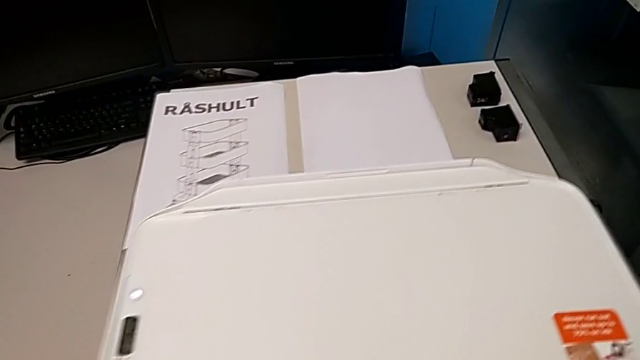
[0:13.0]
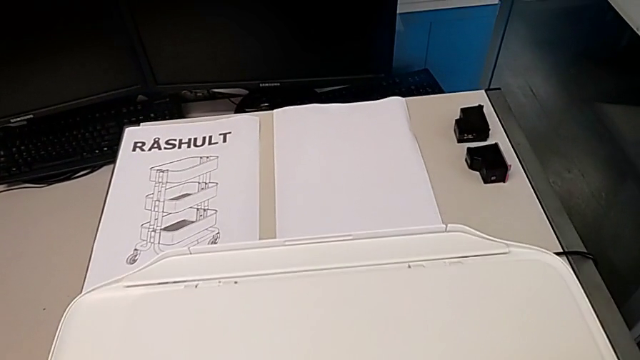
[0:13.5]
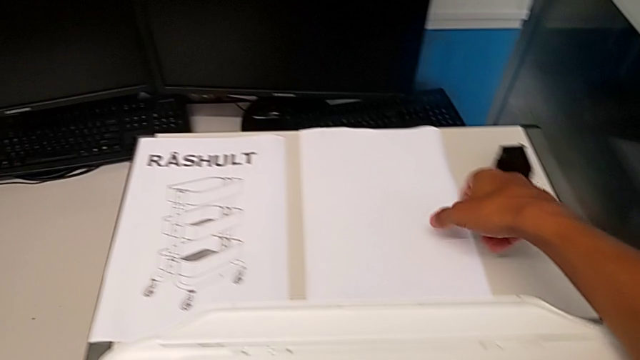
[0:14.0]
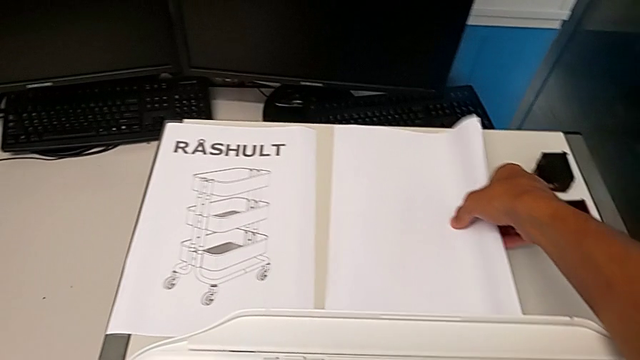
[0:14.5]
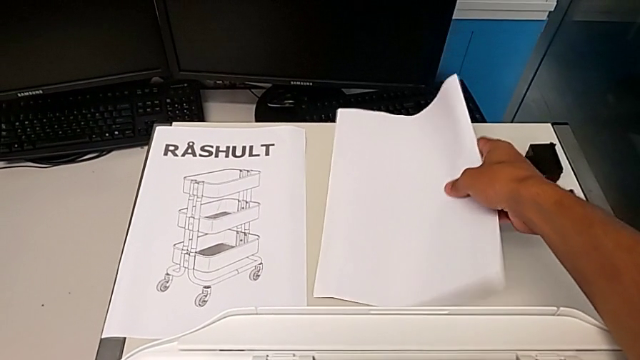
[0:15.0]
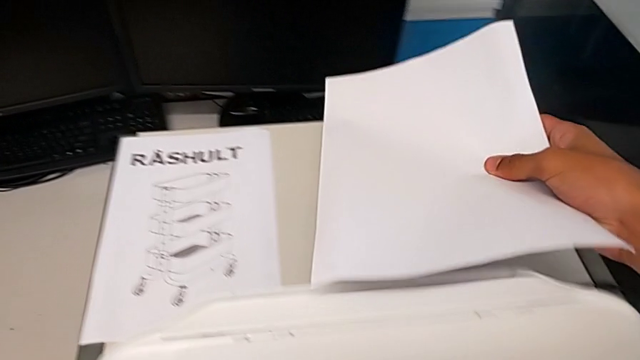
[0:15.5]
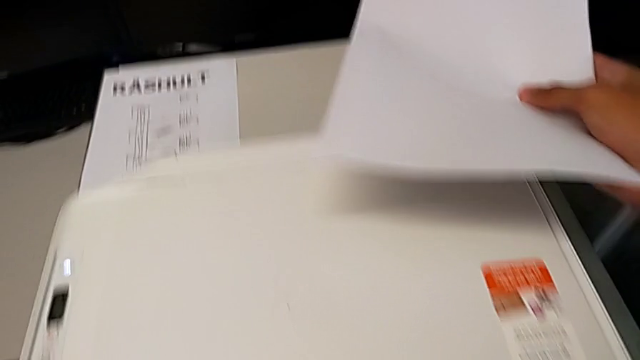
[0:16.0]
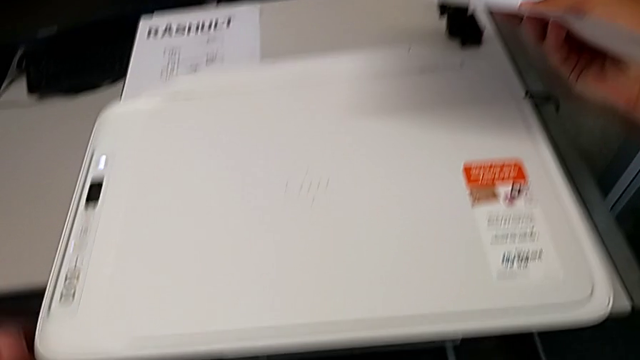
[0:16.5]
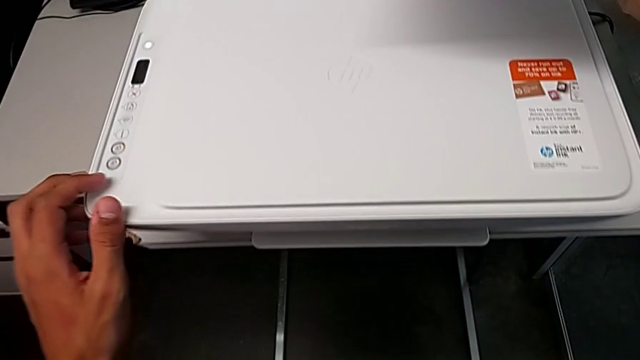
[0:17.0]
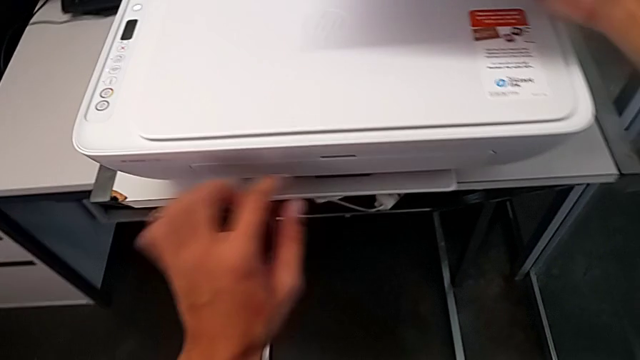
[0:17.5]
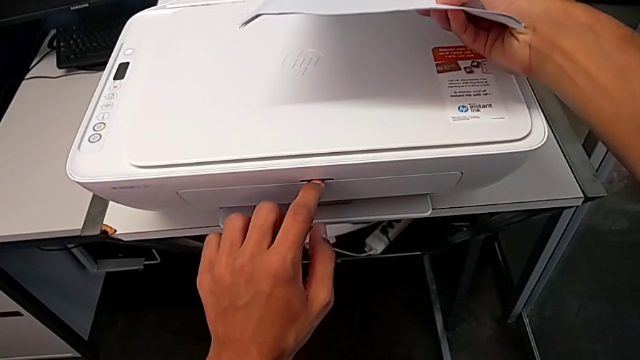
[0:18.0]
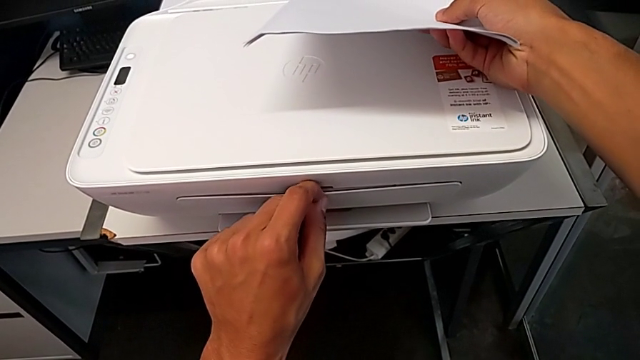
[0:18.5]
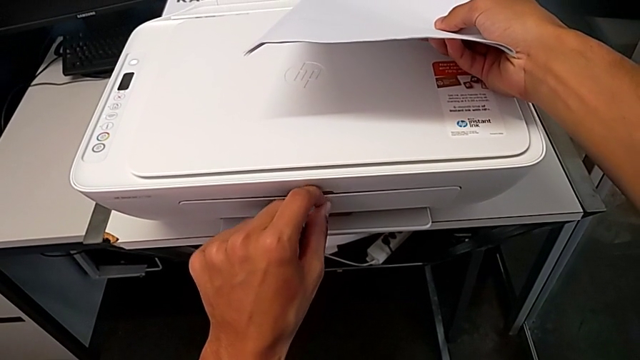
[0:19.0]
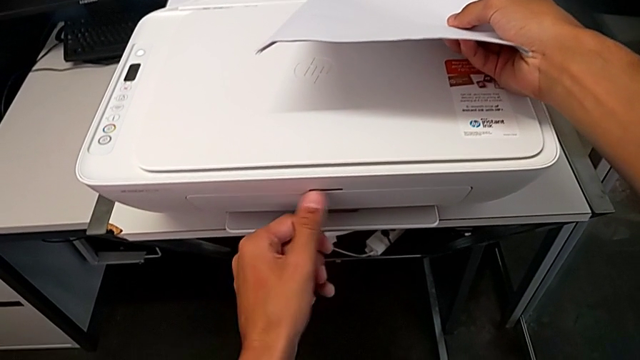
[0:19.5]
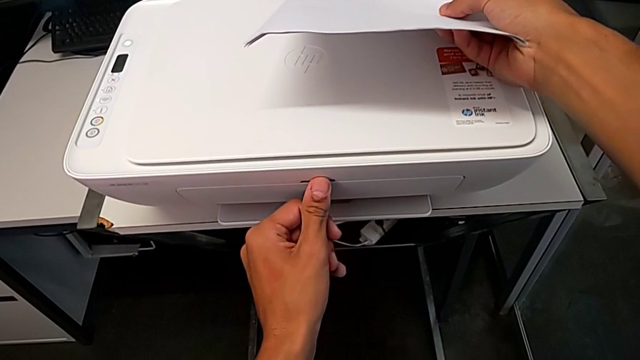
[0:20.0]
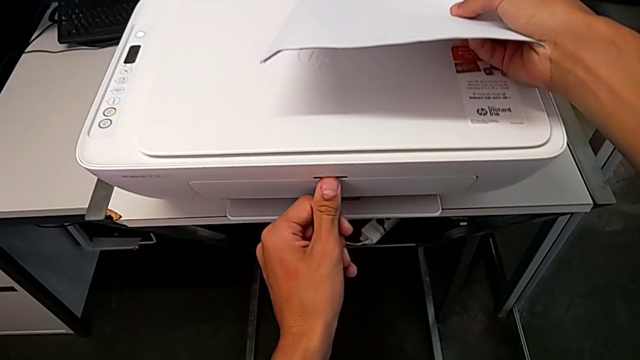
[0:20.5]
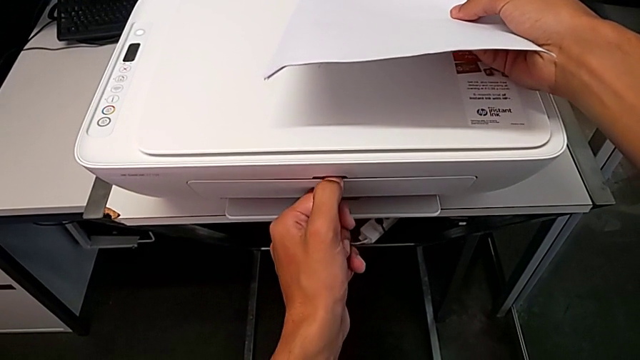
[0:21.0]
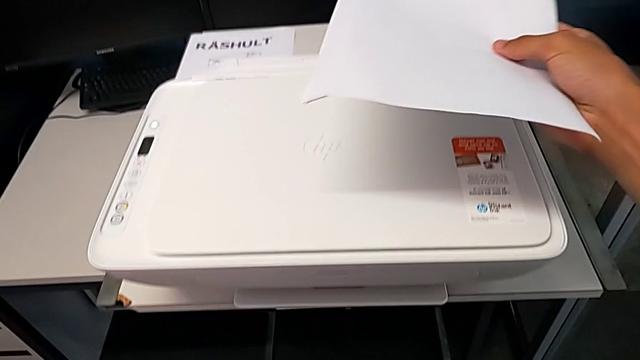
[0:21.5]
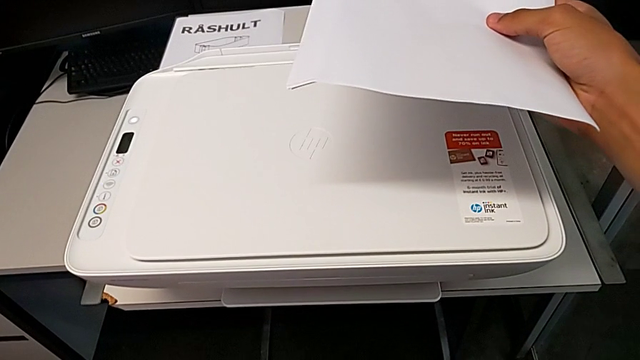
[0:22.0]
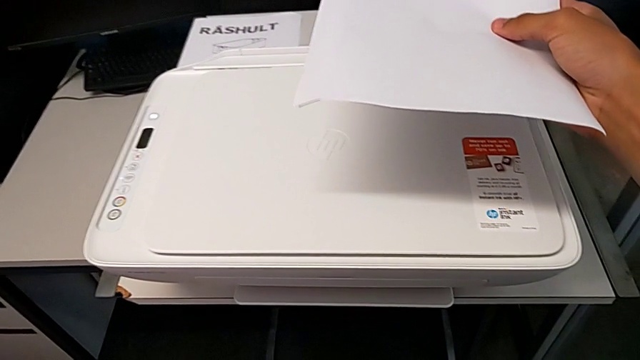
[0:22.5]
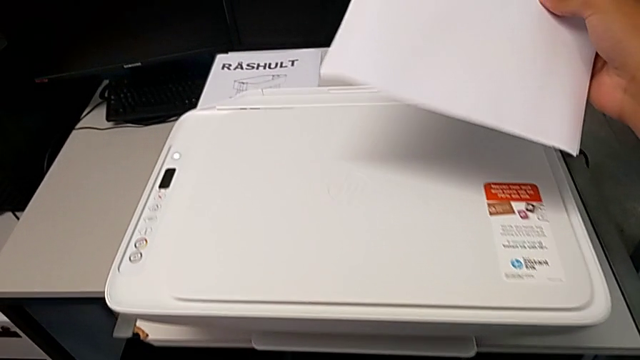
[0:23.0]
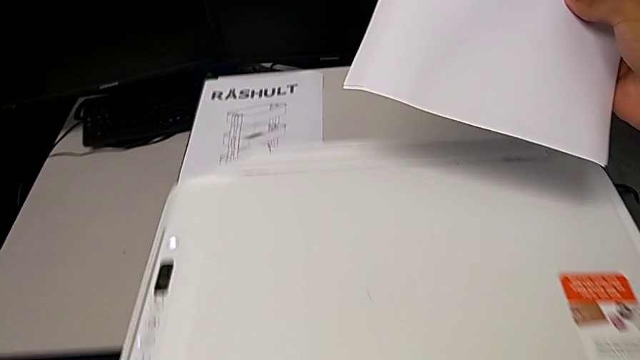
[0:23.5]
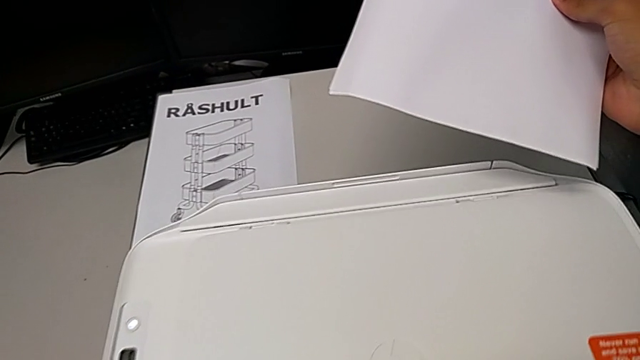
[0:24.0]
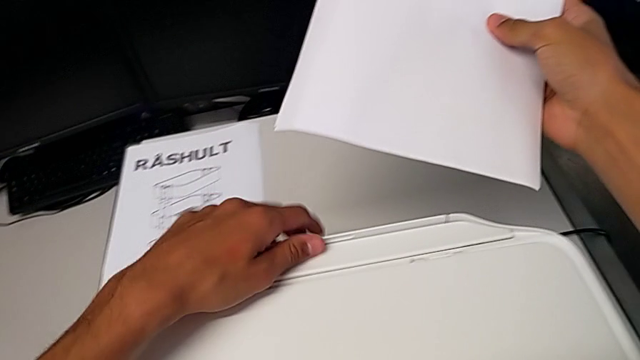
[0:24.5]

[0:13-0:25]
The camera wearer is putting a paper stack in the printer. They lift the paper stack and wrongly grab the extending paper tray. They grab the paper tray.

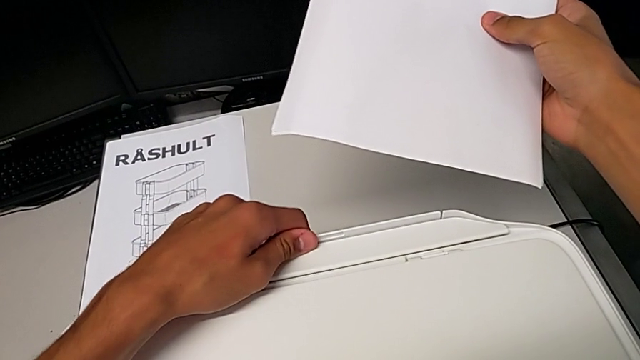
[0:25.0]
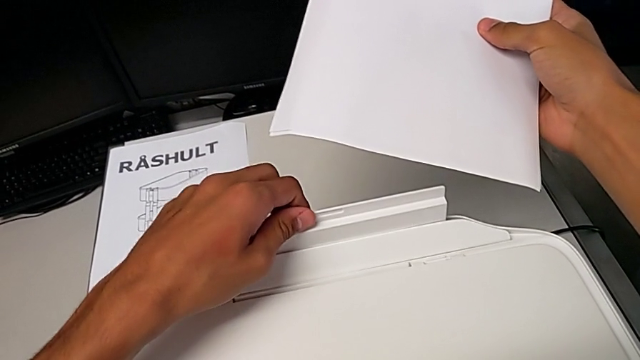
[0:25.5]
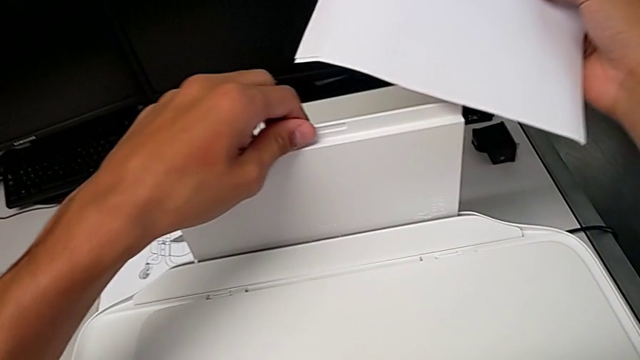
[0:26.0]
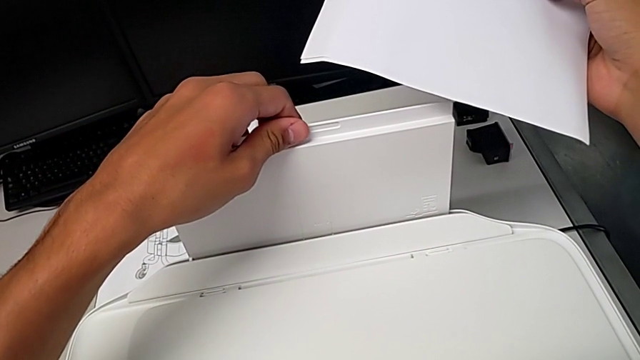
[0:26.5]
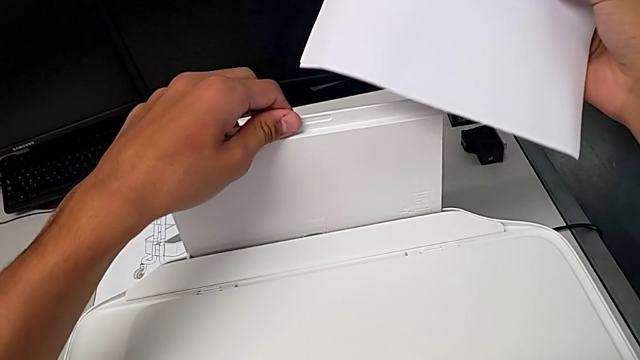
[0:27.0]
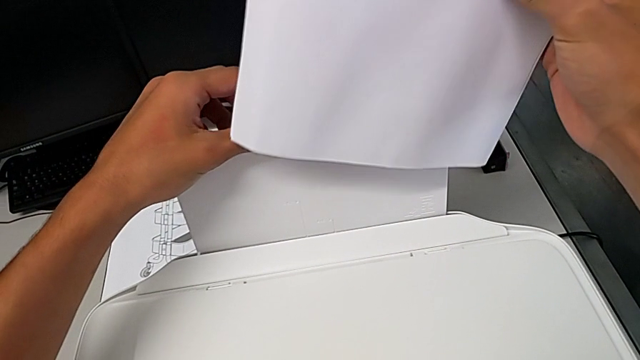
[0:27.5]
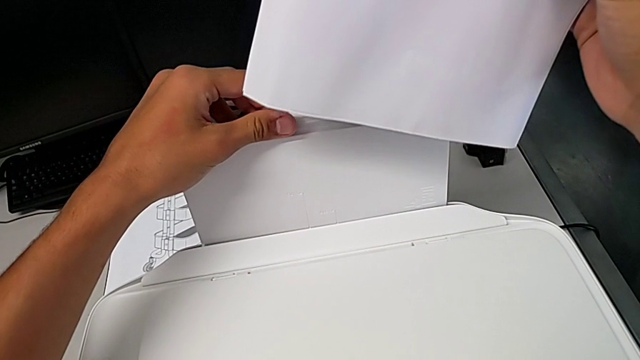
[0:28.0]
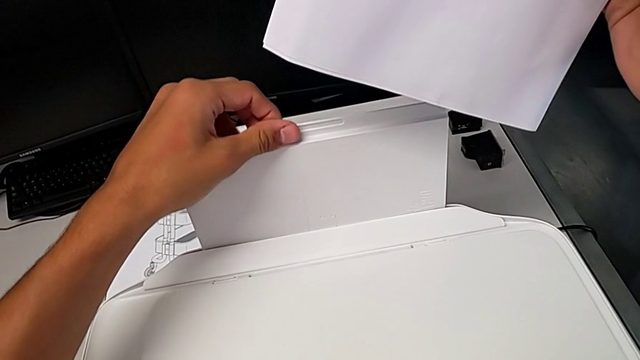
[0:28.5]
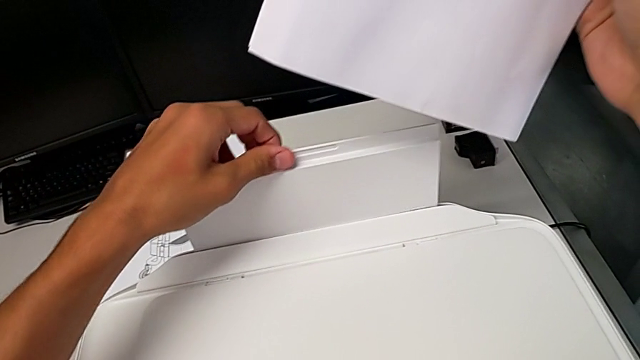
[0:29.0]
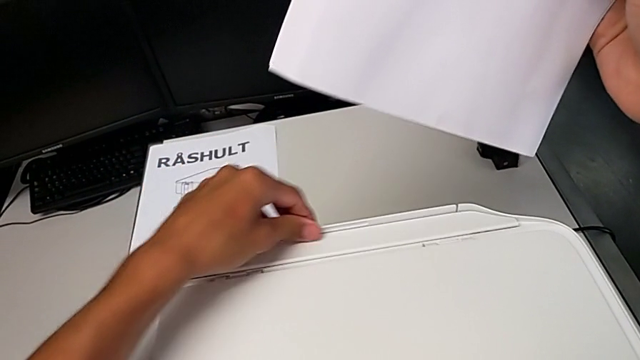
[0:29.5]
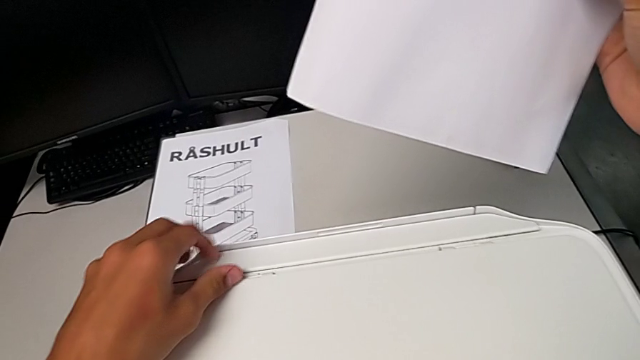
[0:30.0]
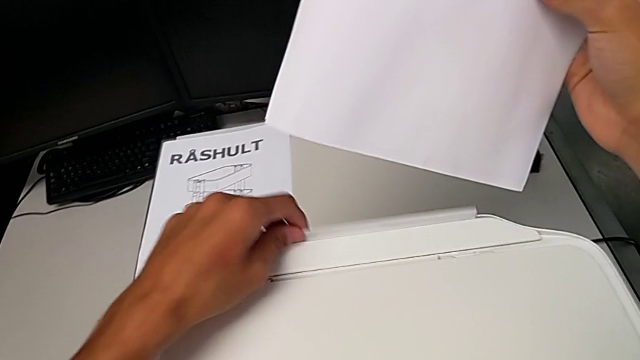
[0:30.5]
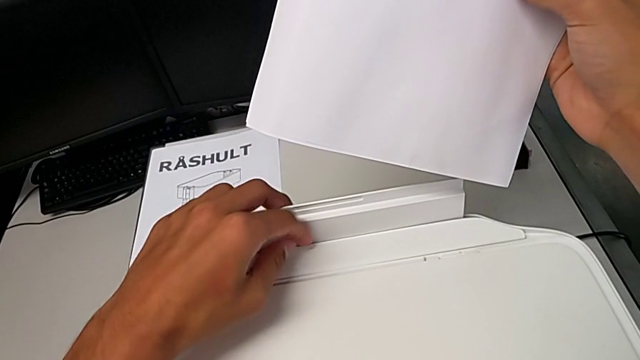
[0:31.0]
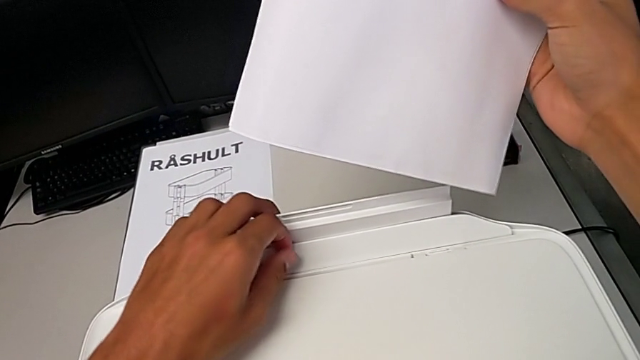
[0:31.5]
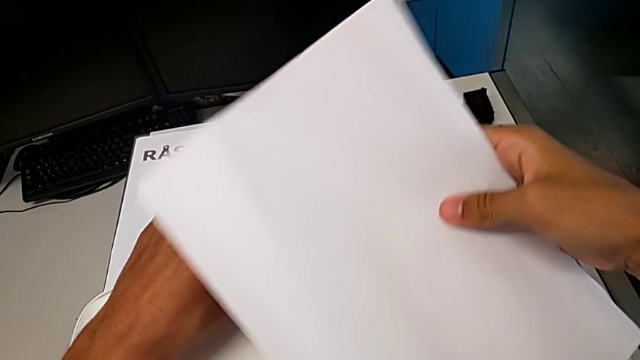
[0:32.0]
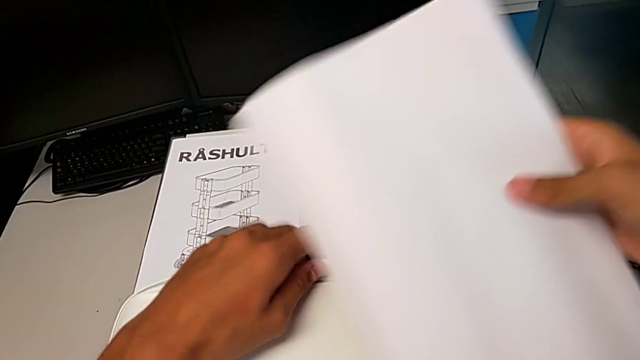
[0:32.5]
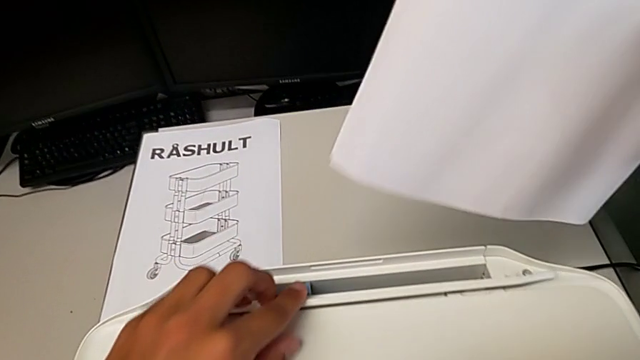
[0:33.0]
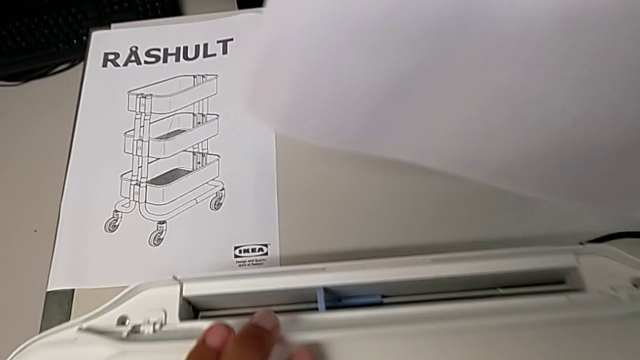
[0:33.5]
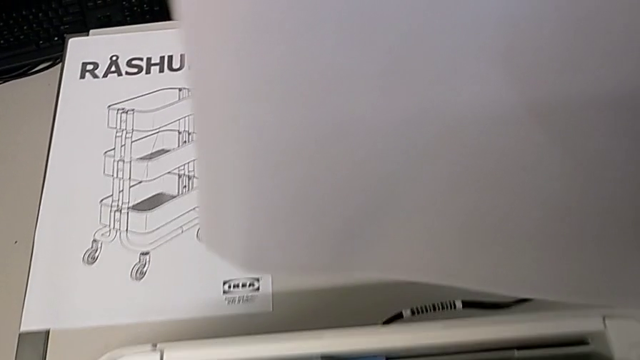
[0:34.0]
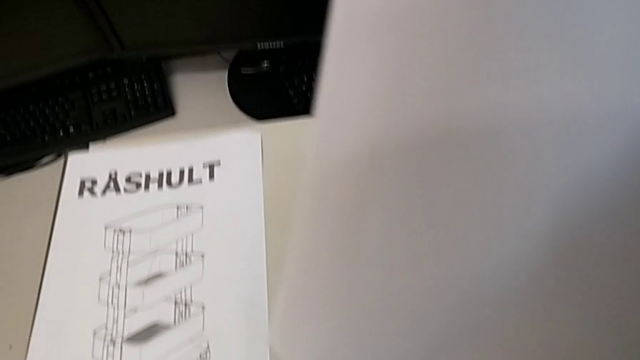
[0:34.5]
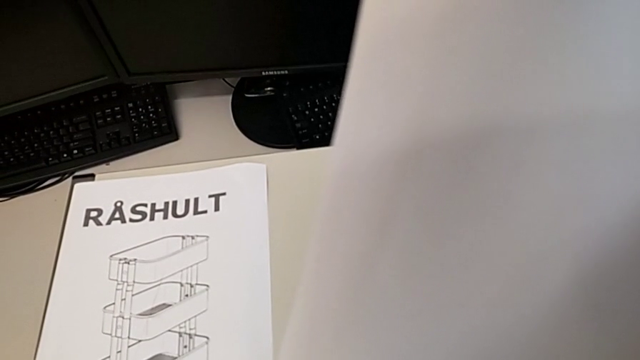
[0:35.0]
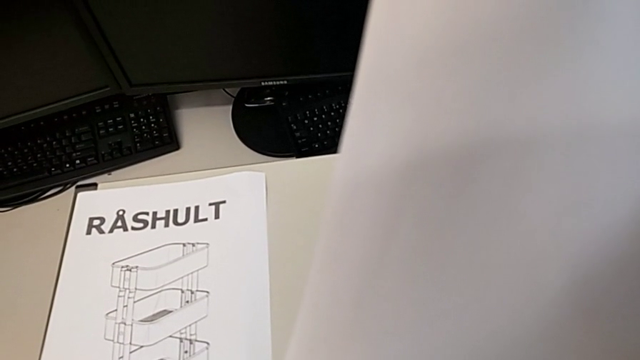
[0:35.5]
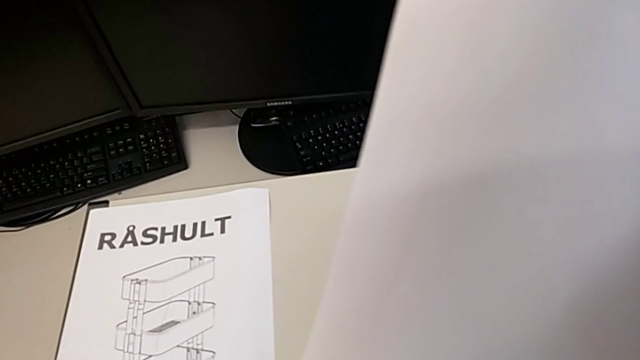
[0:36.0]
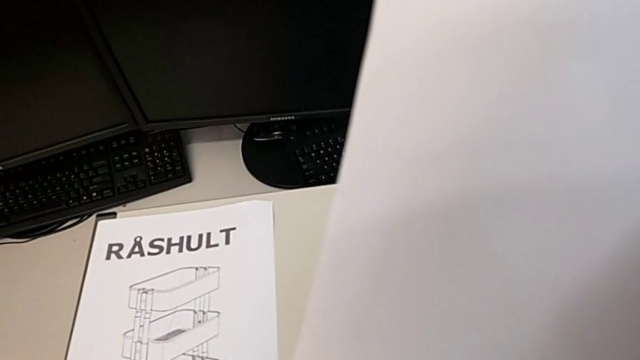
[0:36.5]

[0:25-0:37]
The camera wearer is putting a paper stack in the printer. They open the paper tray, wrongly close it, lift the tray shield and hold the paper tray.
